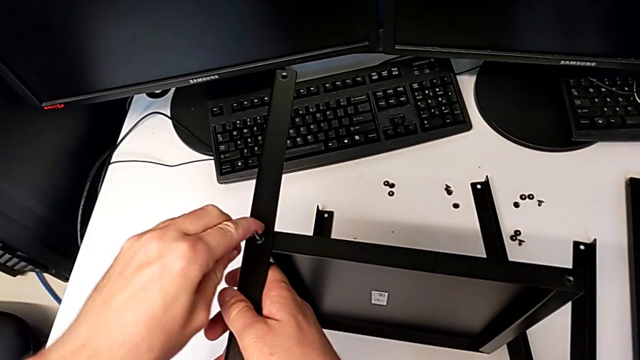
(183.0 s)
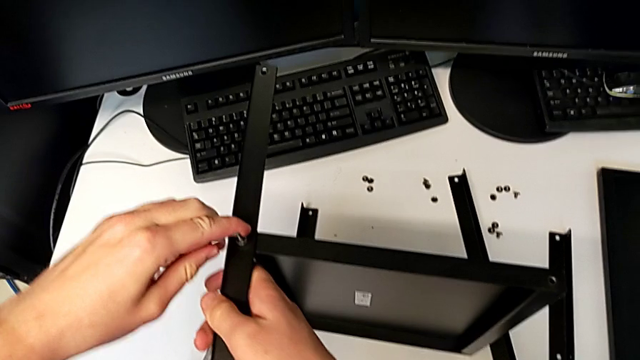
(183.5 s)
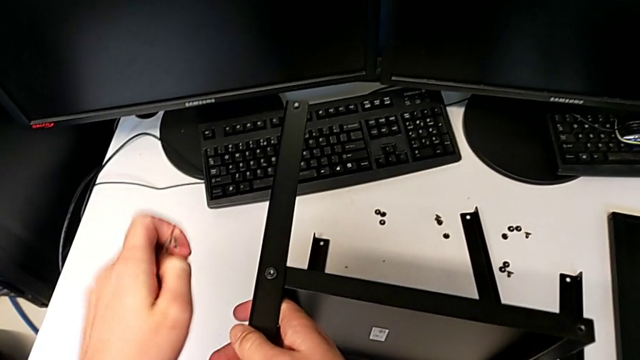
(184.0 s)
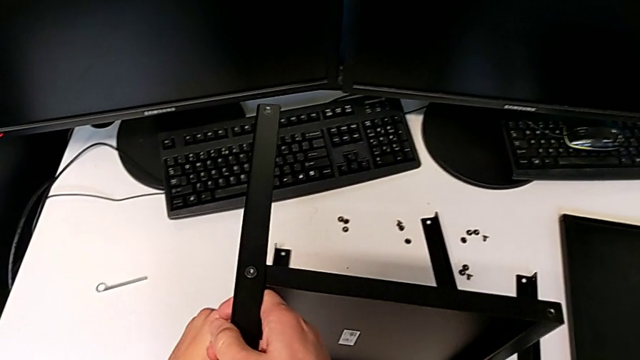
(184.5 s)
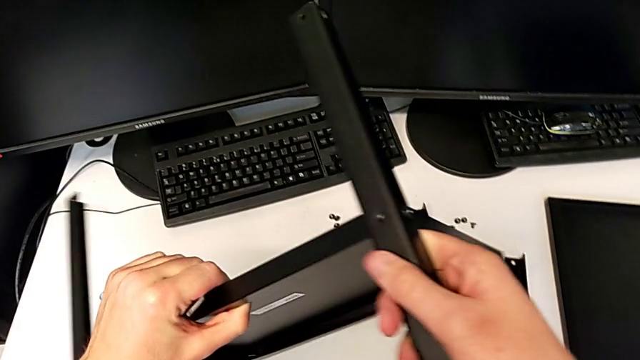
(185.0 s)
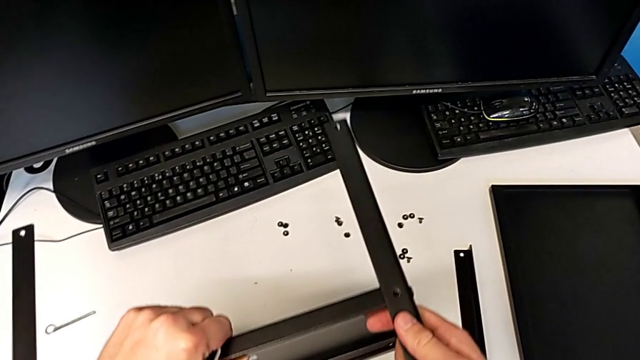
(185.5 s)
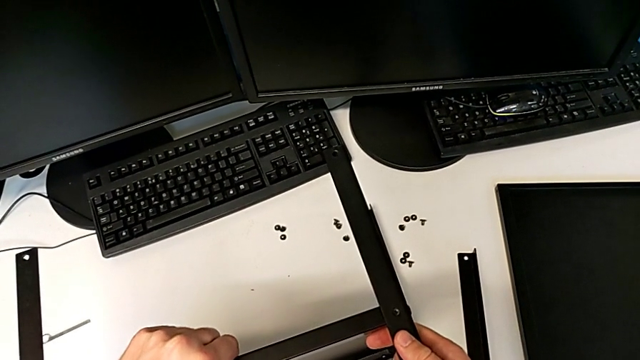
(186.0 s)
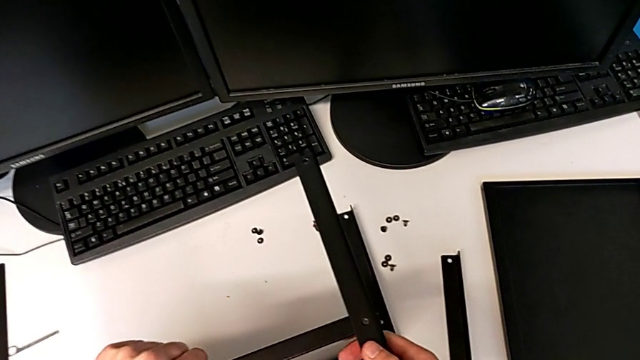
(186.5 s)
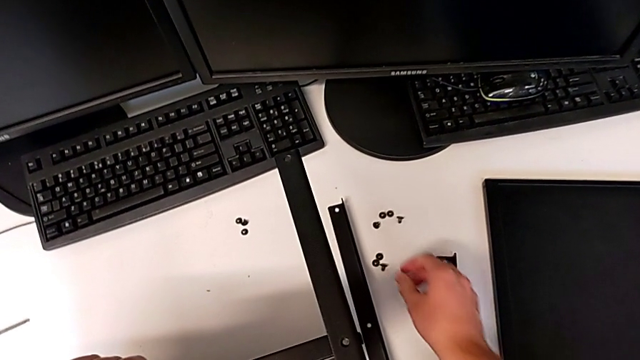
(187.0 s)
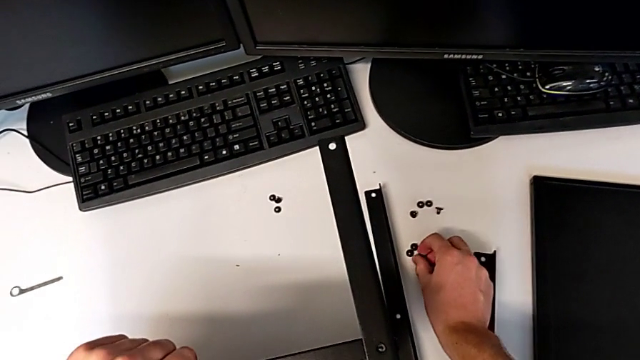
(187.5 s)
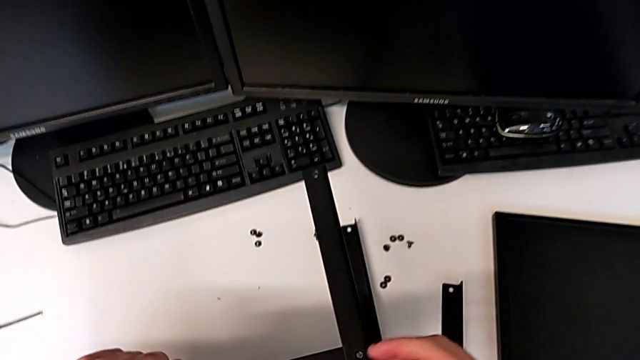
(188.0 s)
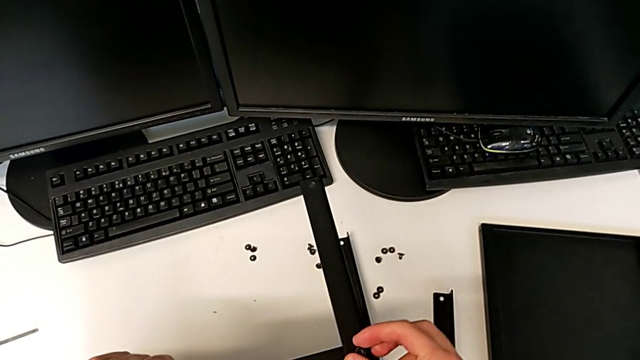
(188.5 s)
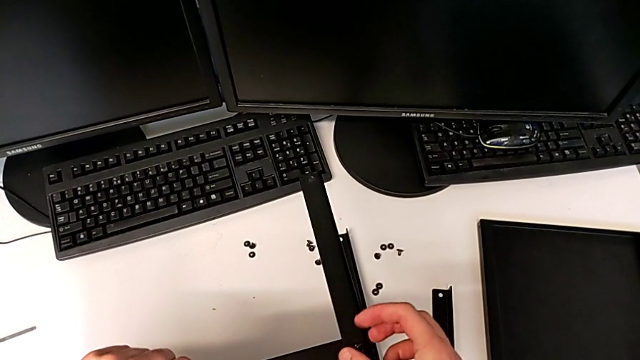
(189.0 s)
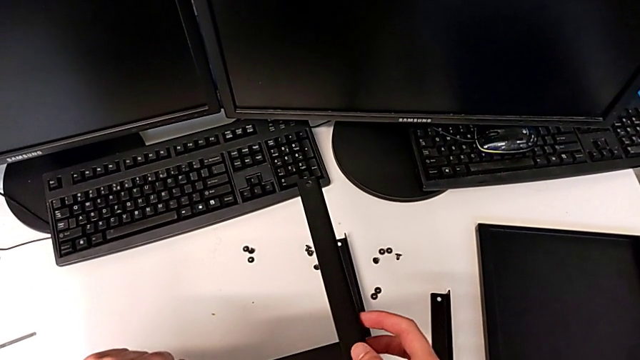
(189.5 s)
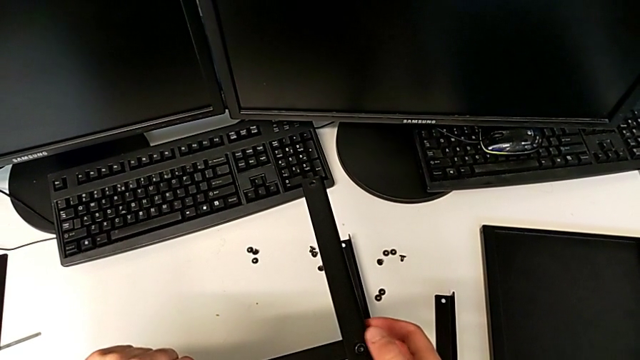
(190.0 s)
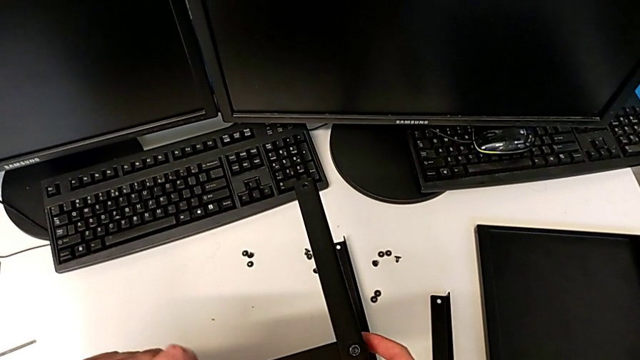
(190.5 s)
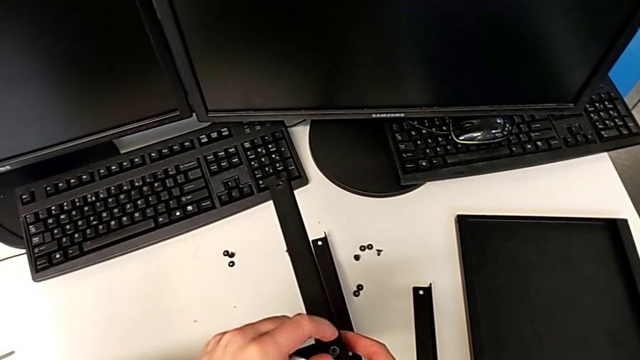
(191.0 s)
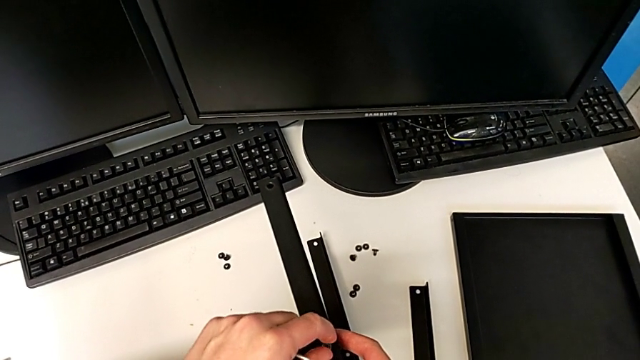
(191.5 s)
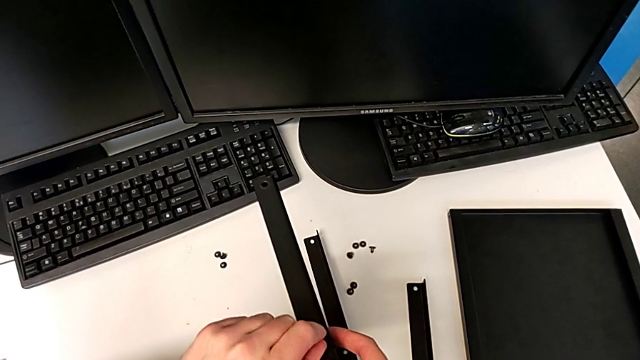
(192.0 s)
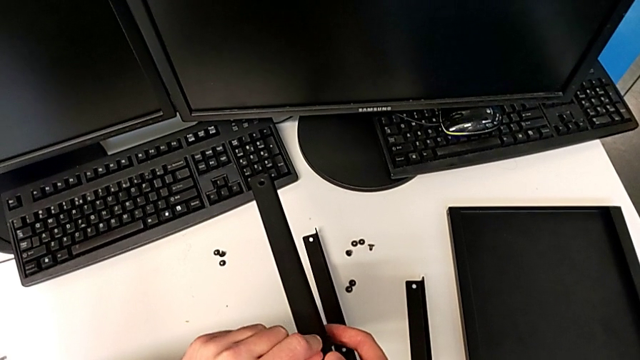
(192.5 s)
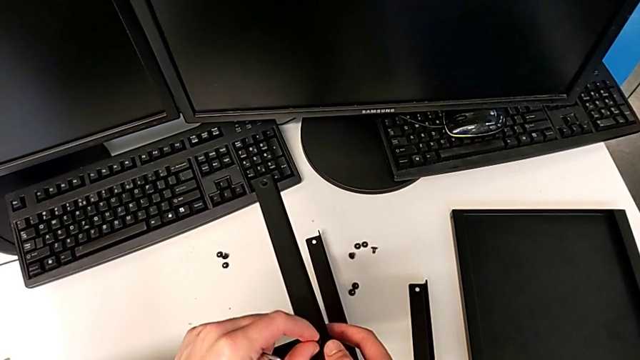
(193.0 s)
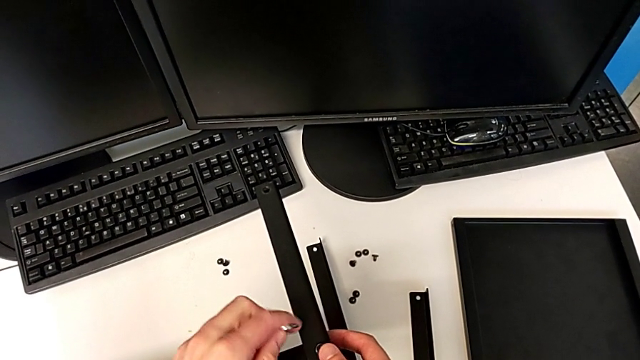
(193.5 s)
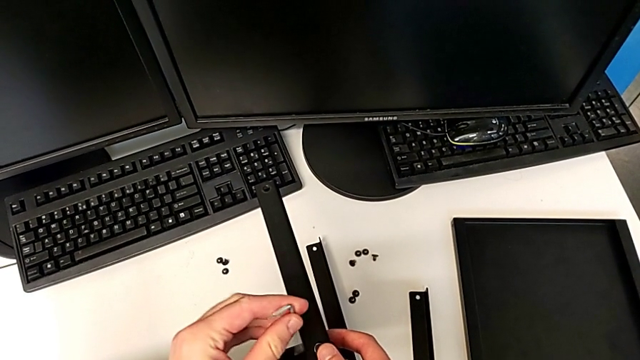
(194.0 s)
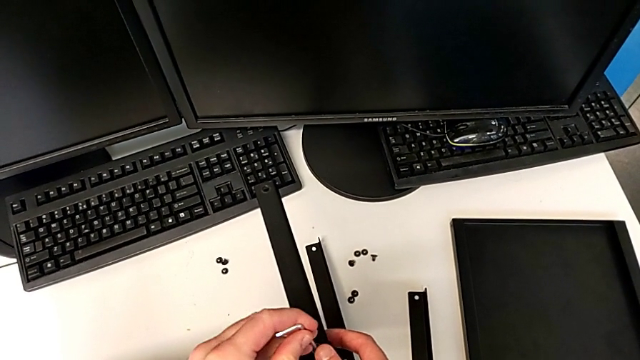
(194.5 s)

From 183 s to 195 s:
The camera wearer is assembling the second leg and shelf. They withdraw the Allen wrench, rotate the nightstand, place it, grab the hex socket head, insert it and insert the Allen wrench.

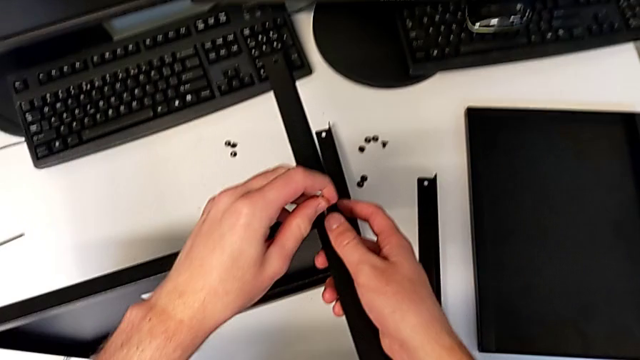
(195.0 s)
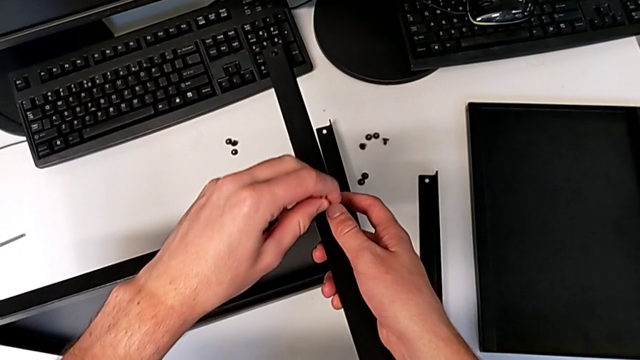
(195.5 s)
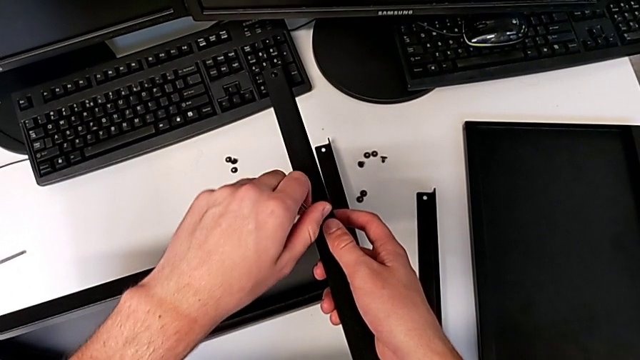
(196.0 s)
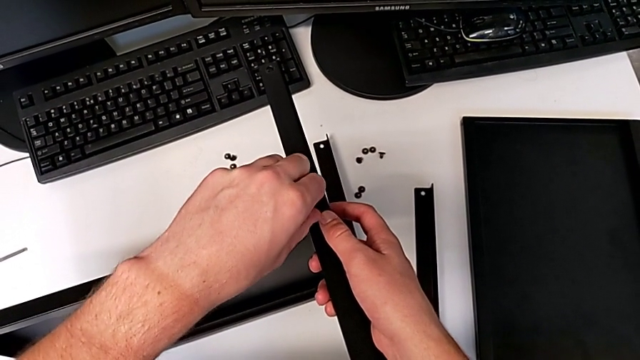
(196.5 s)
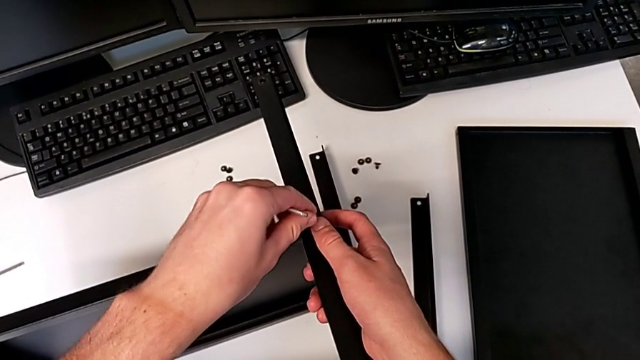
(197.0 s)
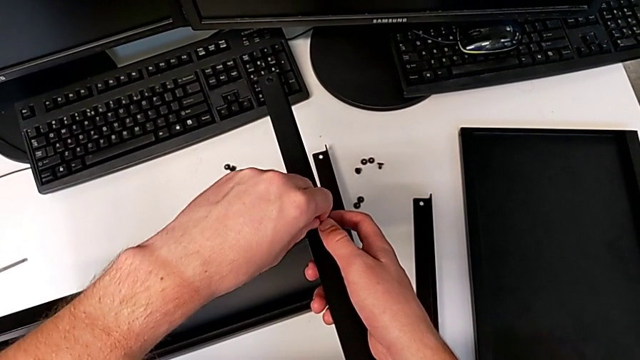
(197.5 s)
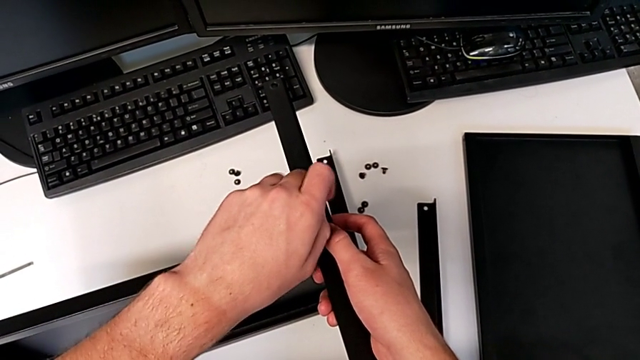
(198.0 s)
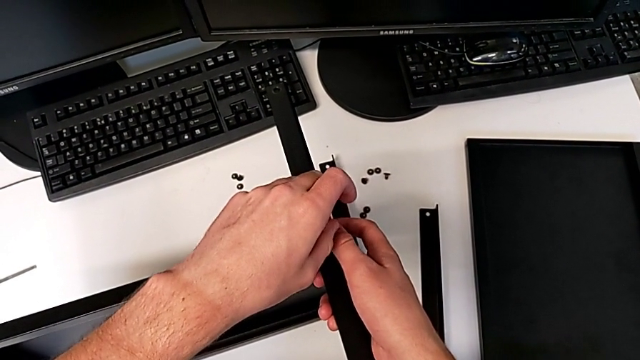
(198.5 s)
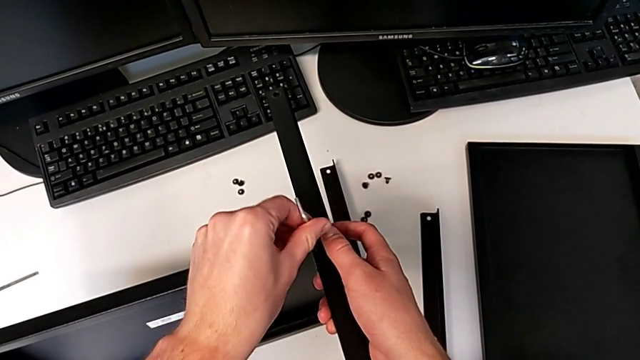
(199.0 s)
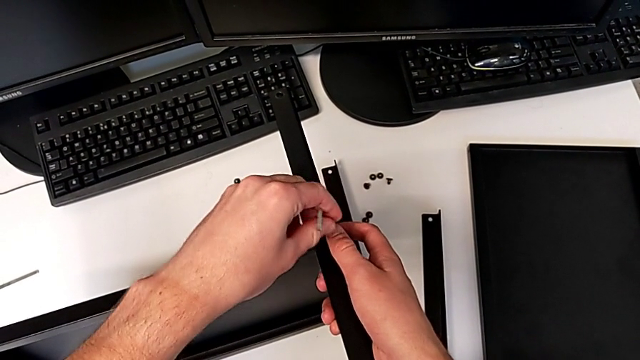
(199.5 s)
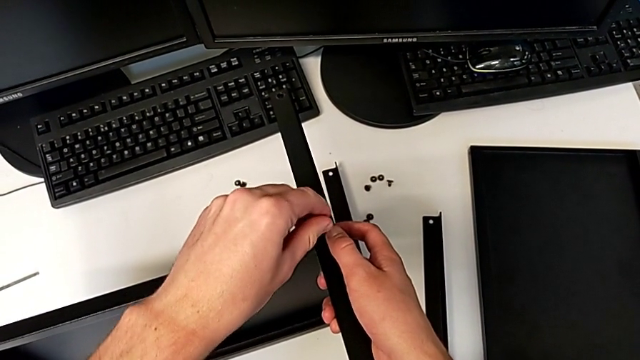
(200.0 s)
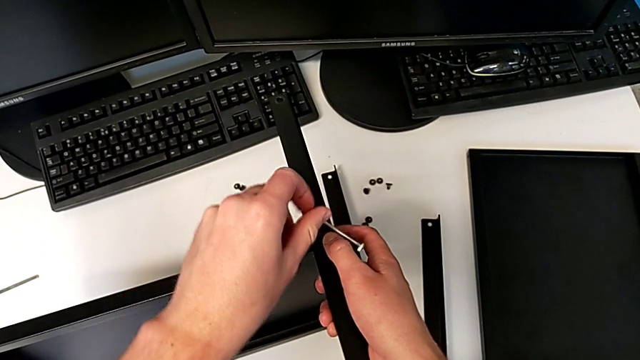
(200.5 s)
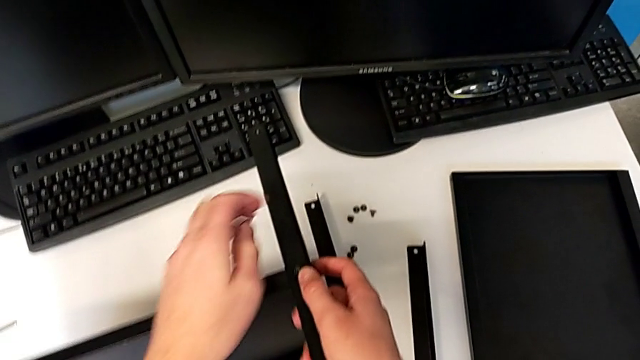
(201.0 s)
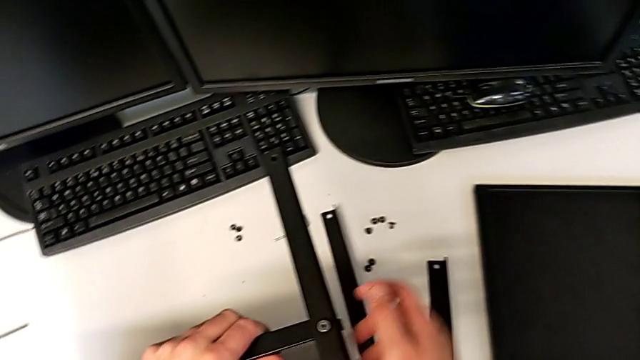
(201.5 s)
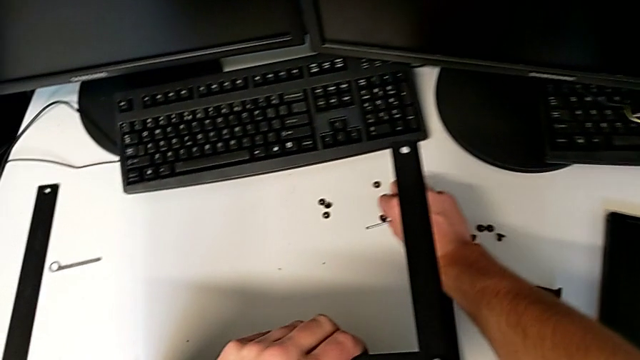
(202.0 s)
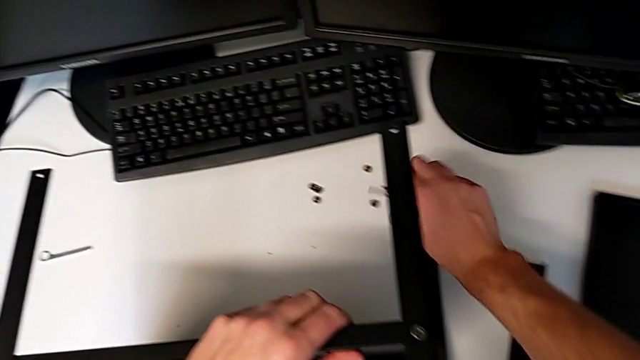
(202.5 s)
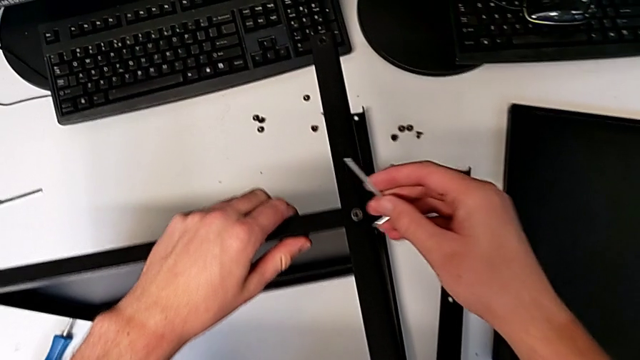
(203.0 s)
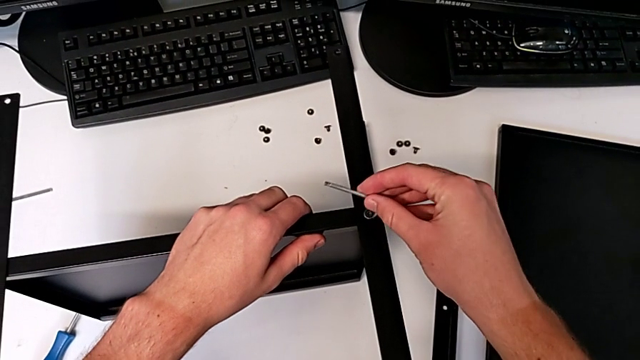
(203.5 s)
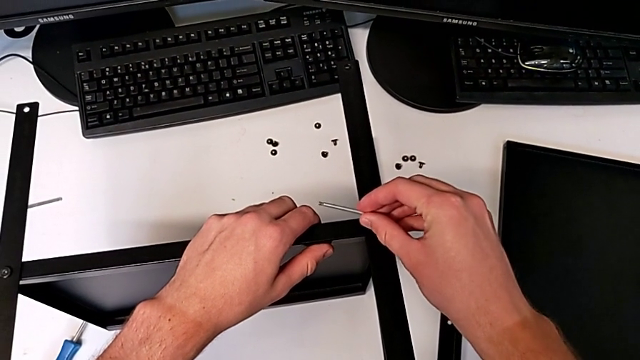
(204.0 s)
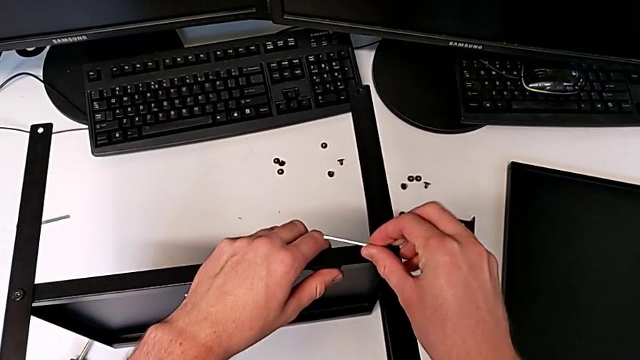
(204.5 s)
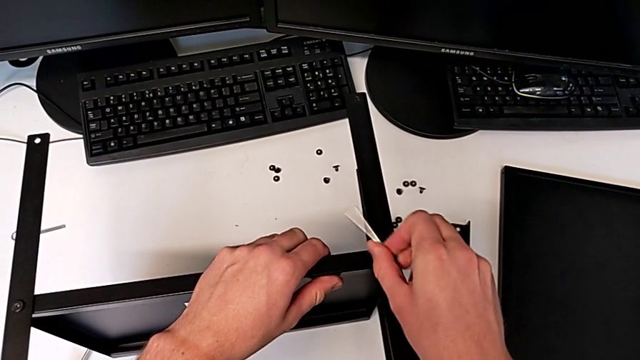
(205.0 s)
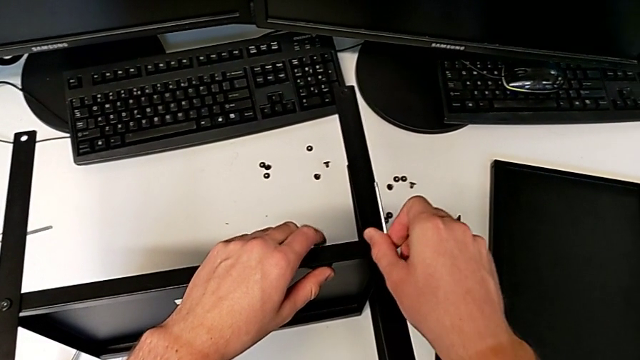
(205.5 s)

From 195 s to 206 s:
The camera wearer is assembling the second leg and shelf. They screw the hex socket head, wrongly drop the Allen wrench, grab it, insert it and begin to screw the hex socket head.
